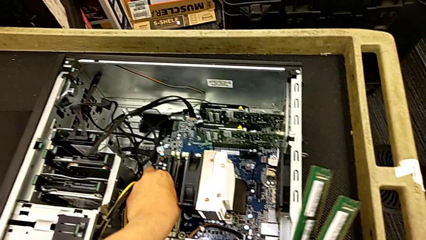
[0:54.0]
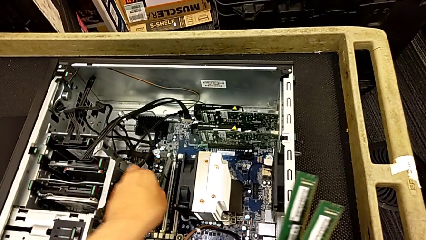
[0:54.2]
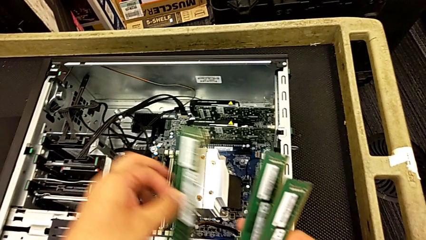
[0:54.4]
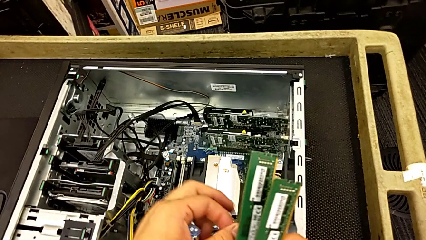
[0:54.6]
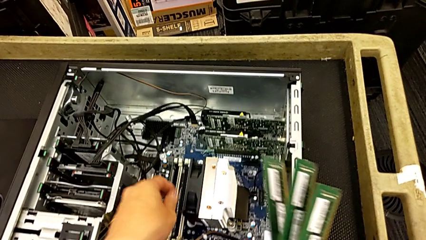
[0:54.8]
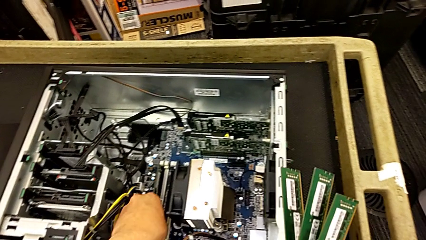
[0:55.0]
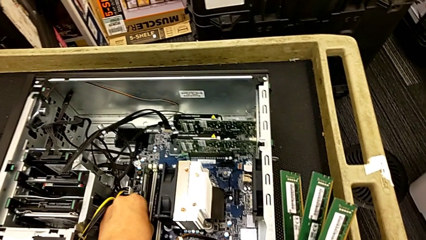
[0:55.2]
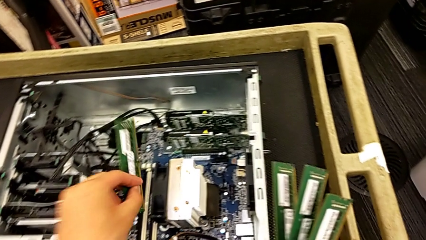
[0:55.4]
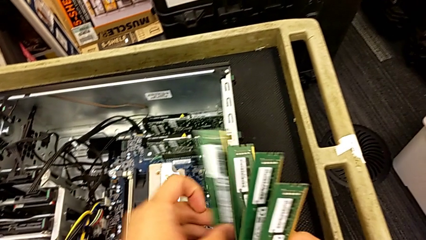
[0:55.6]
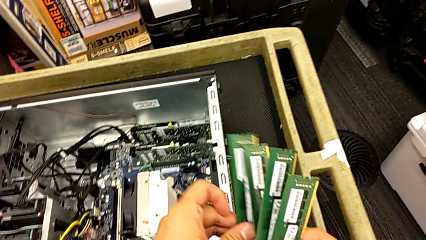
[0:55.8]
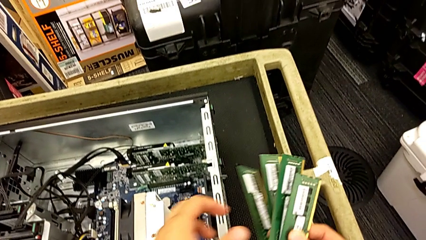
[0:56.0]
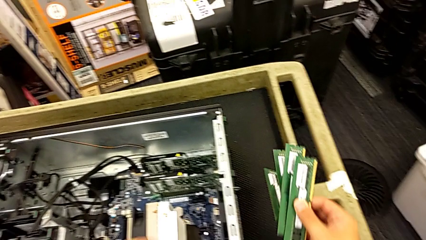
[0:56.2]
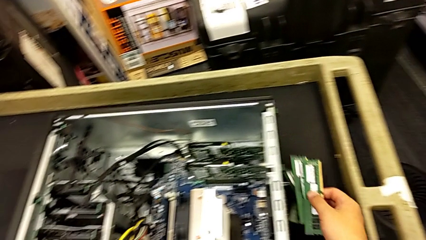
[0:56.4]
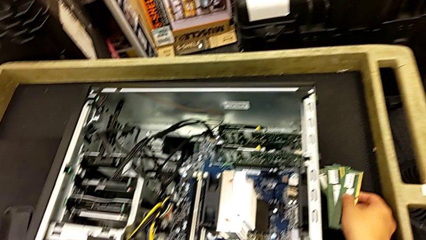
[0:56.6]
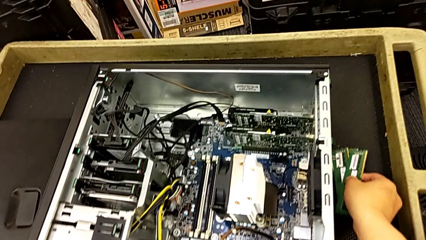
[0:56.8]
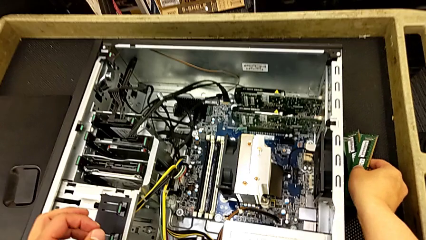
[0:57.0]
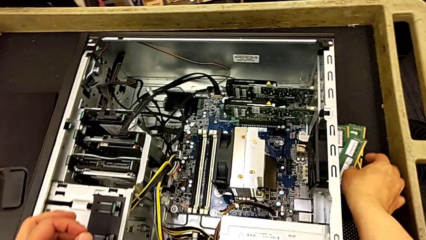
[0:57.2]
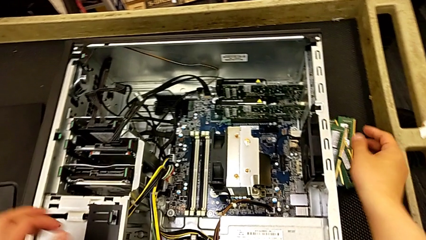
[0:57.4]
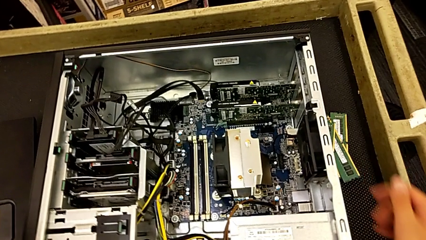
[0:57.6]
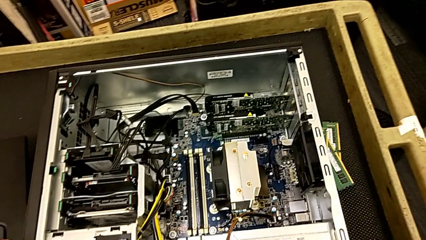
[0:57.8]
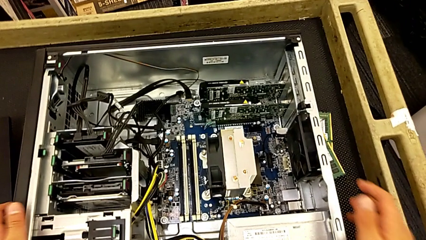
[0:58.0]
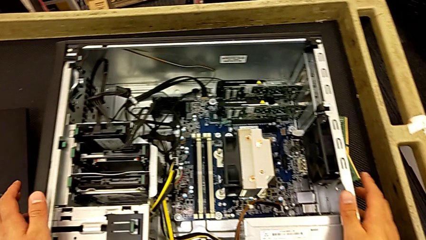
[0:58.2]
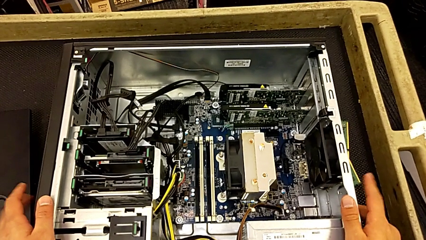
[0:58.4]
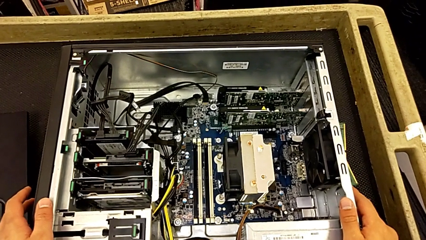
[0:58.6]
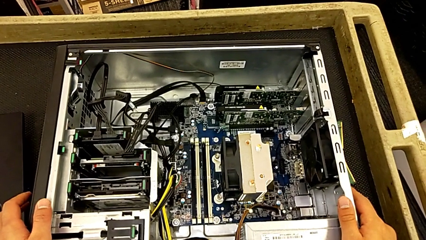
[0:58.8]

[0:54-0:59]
The camera wearer is removing the RAM from the motherboard. They withdraw the third RAM, place the RAM and touch the computer tower.

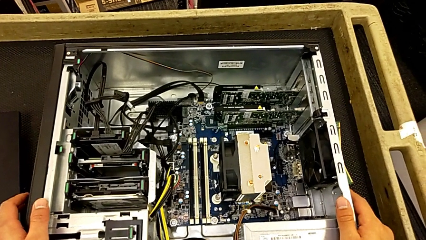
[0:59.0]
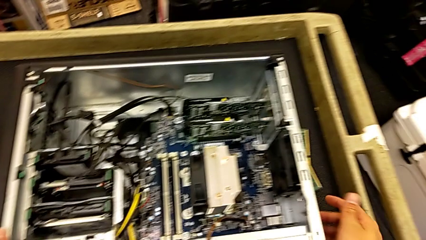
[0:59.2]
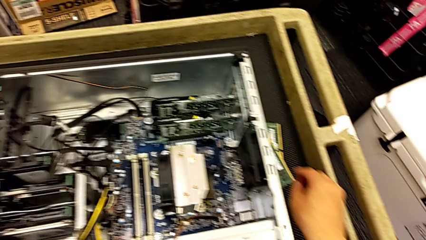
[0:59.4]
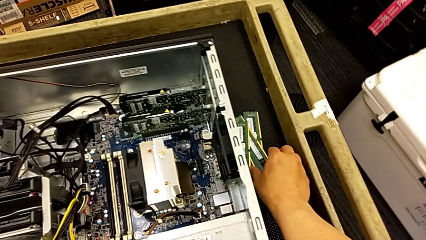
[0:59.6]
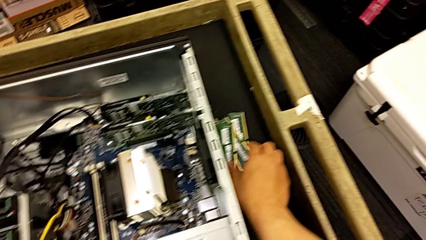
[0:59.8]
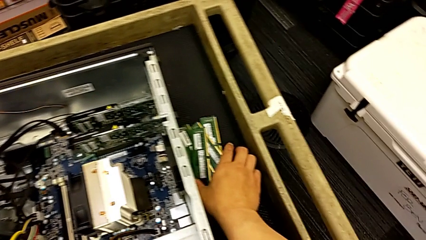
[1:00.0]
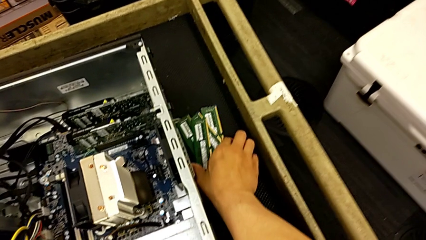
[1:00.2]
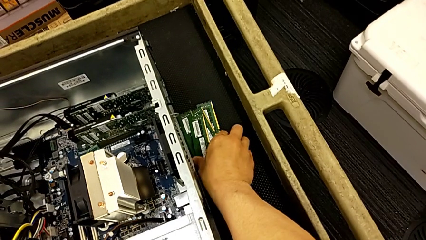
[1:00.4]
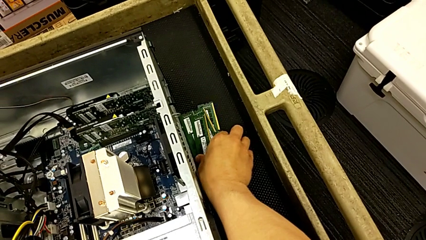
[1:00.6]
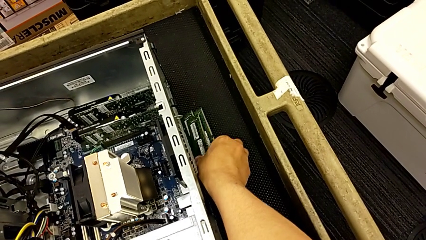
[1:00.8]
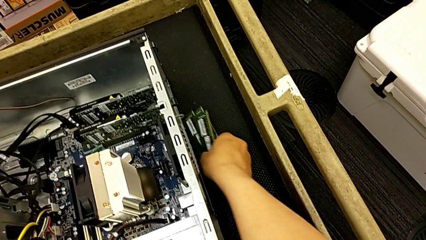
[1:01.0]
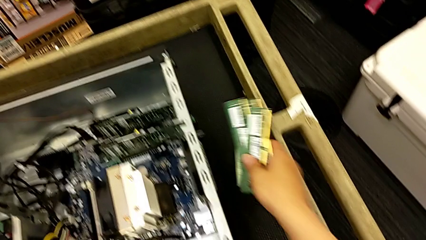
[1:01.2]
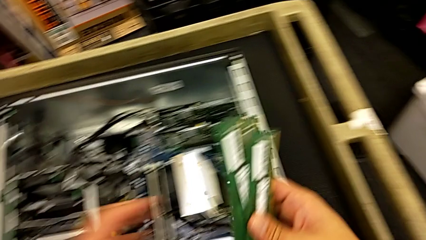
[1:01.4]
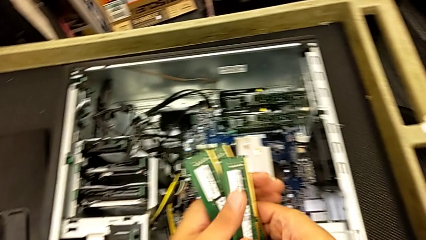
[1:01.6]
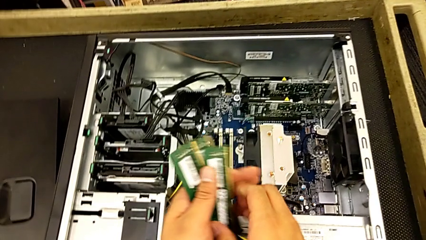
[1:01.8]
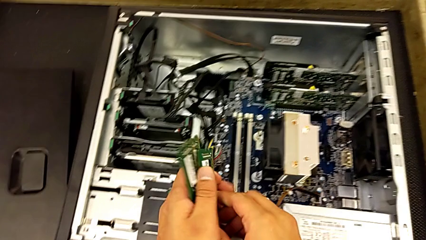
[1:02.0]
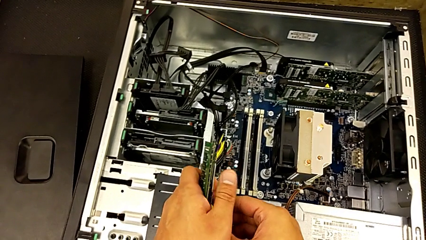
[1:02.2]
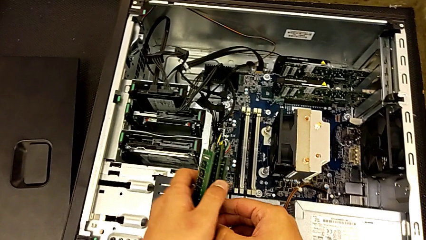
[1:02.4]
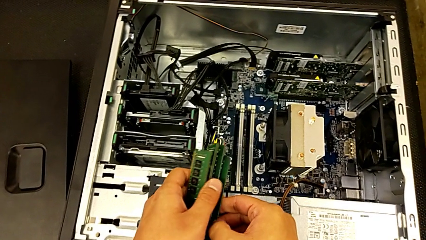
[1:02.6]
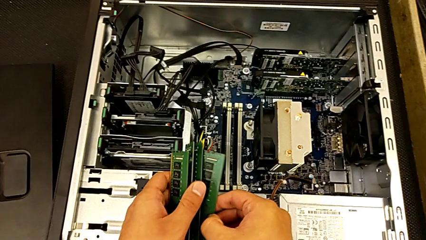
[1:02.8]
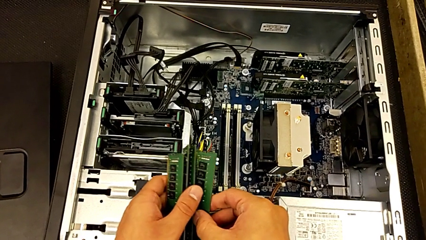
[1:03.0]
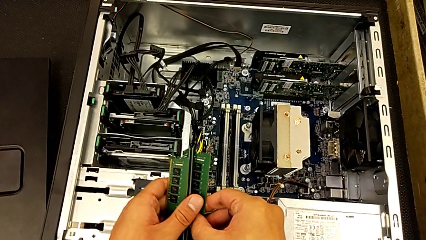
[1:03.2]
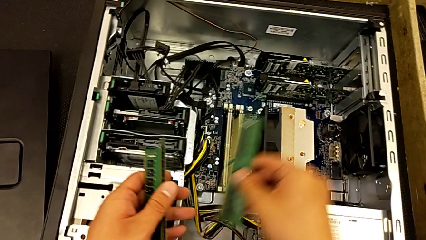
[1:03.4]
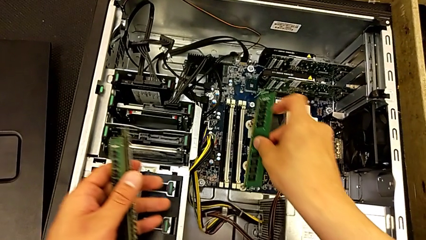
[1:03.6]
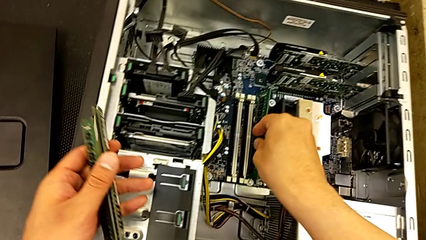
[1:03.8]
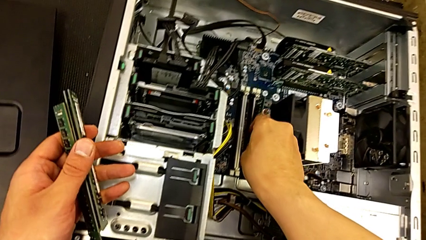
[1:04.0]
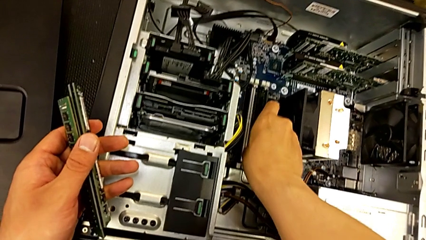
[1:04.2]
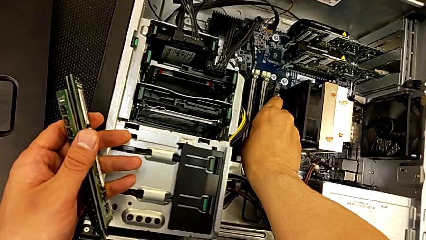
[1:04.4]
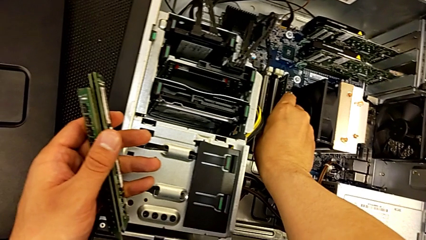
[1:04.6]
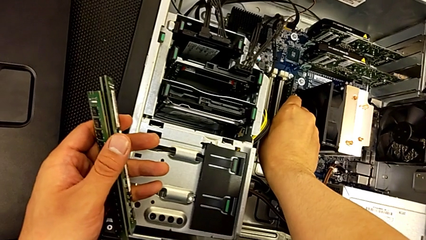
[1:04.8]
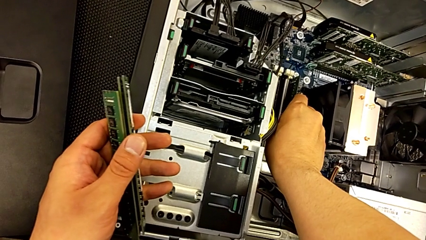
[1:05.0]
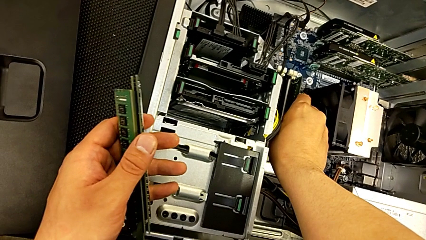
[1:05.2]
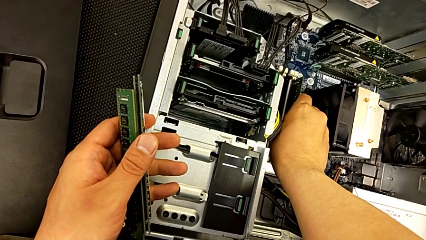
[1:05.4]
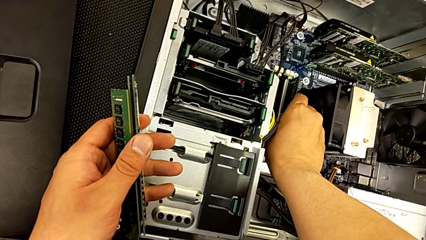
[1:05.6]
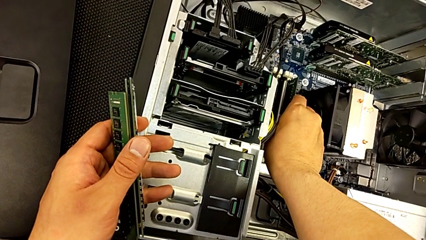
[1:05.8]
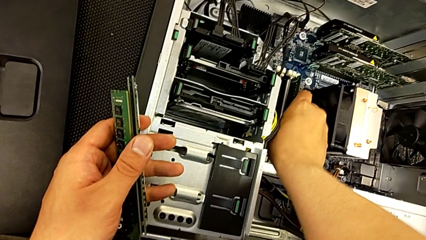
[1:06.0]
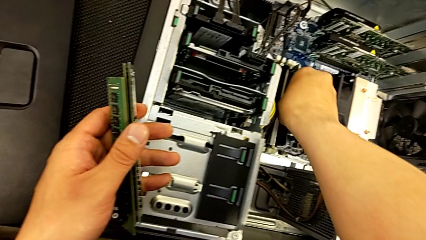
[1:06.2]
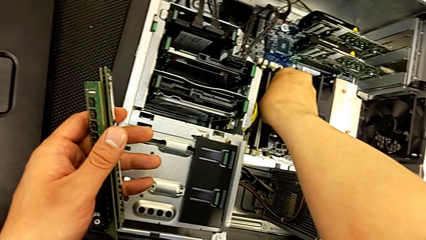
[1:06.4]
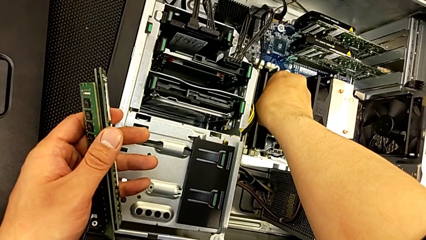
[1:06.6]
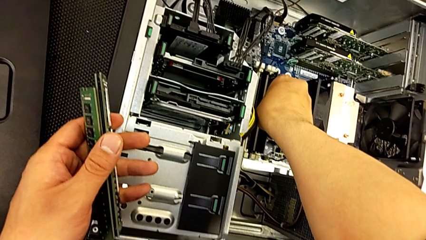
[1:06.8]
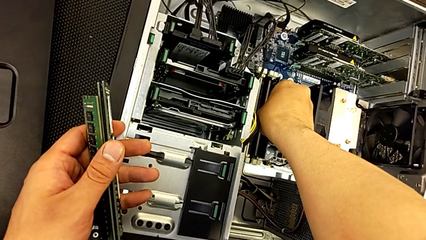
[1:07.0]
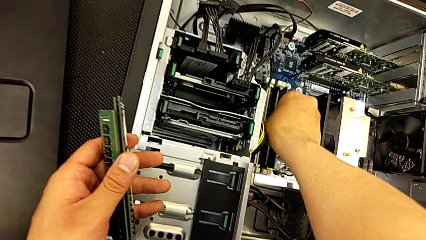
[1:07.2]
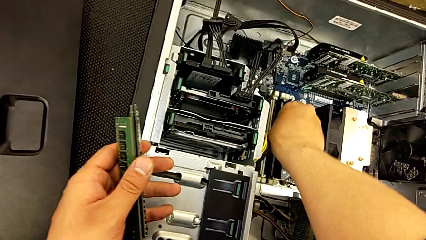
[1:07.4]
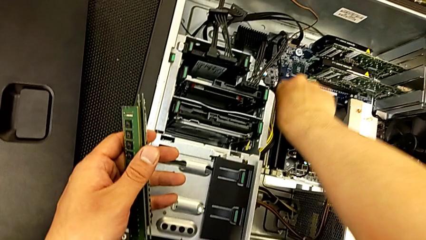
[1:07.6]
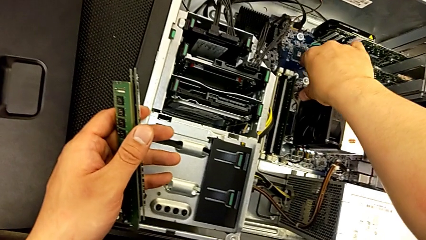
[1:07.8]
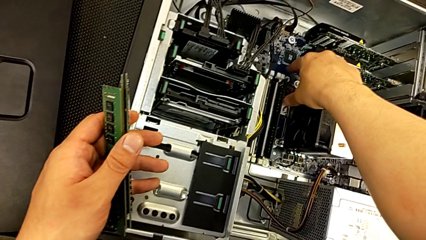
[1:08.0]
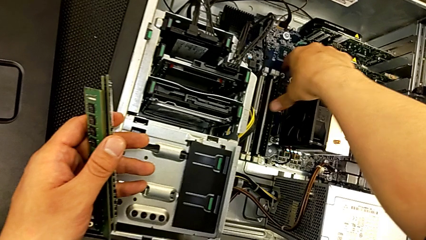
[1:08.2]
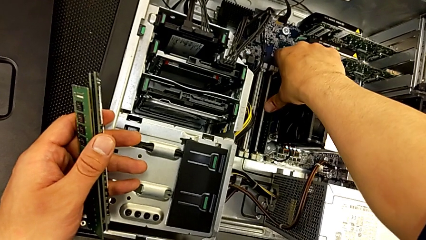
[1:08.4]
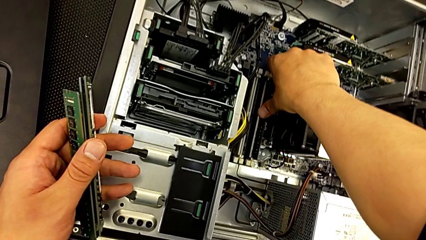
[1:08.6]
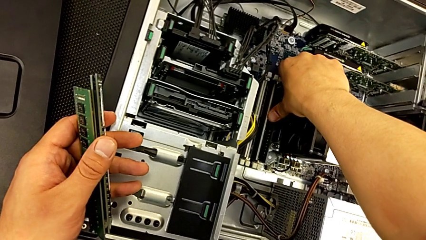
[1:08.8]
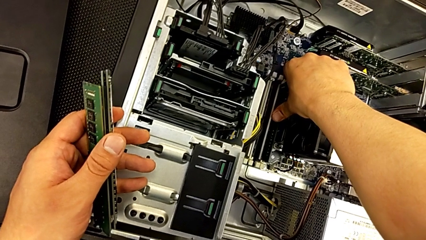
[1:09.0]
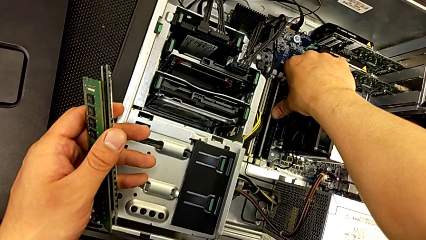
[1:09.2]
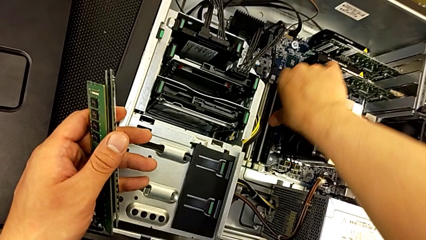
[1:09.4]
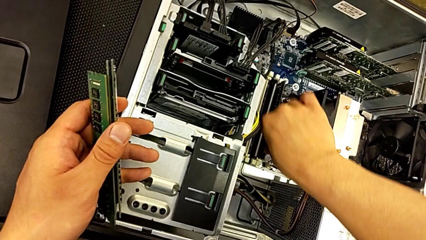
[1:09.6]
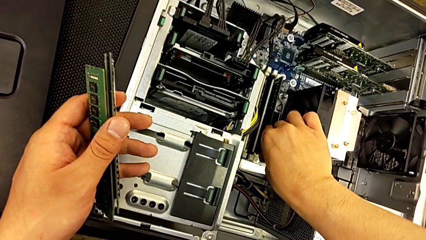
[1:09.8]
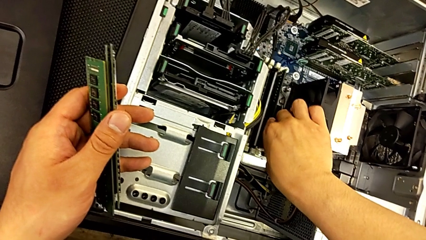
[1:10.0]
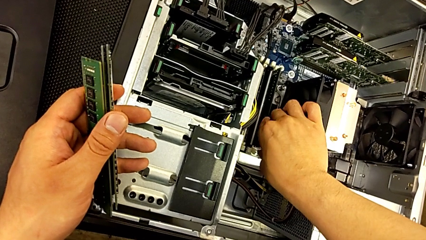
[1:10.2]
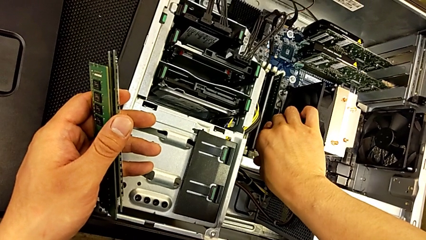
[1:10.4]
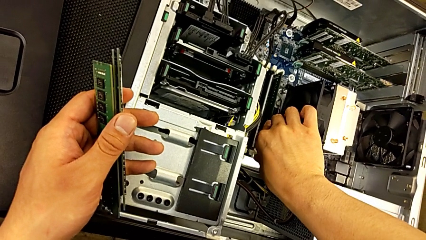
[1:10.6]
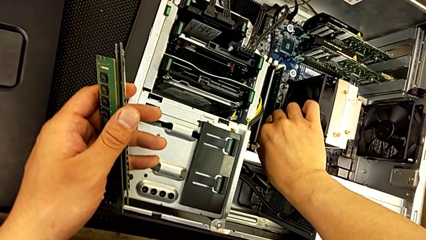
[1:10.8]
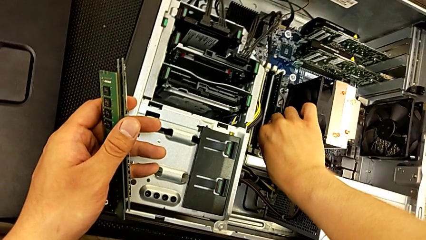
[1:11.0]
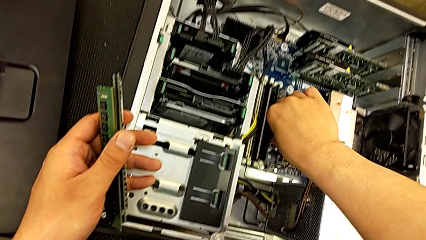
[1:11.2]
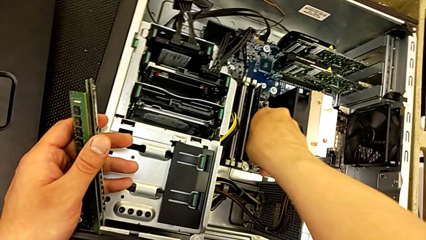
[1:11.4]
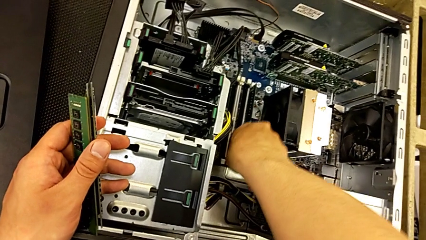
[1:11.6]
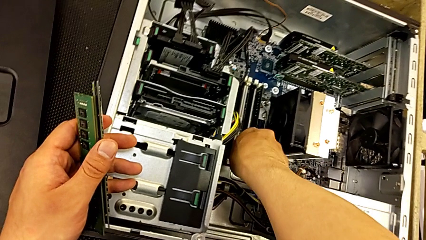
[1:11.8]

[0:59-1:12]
The camera wearer is inserting the RAM into the motherboard. They grab the RAM, inspect the RAM tab, insert the first RAM, push it and inspect the first RAM tab.
